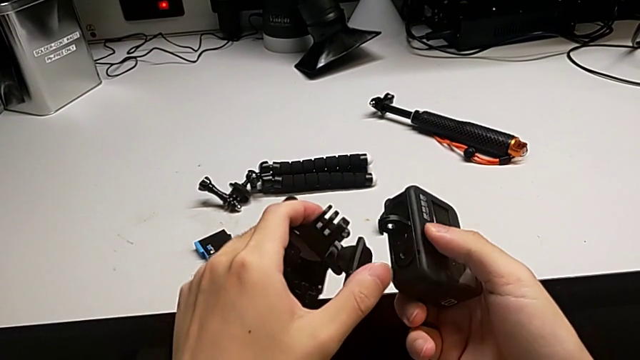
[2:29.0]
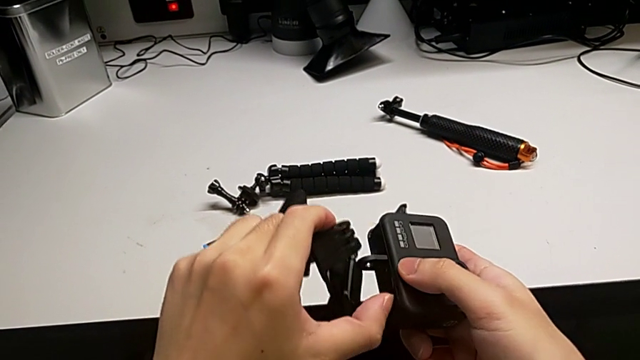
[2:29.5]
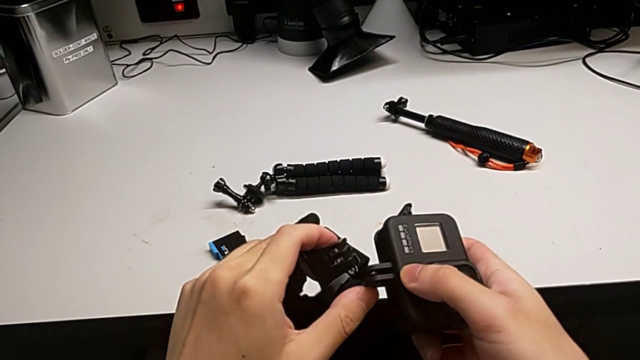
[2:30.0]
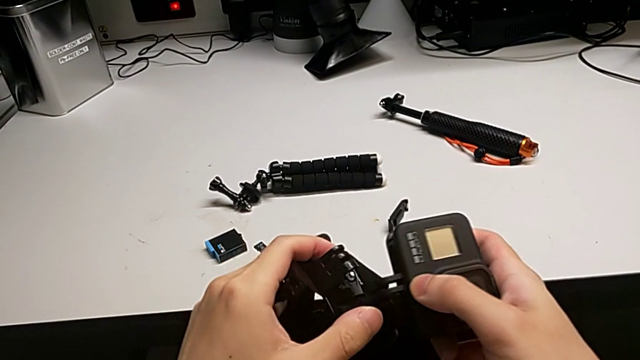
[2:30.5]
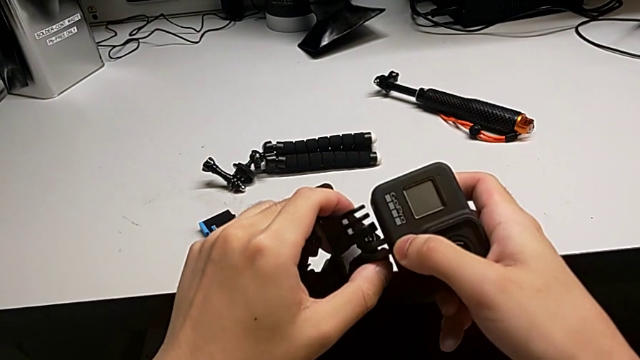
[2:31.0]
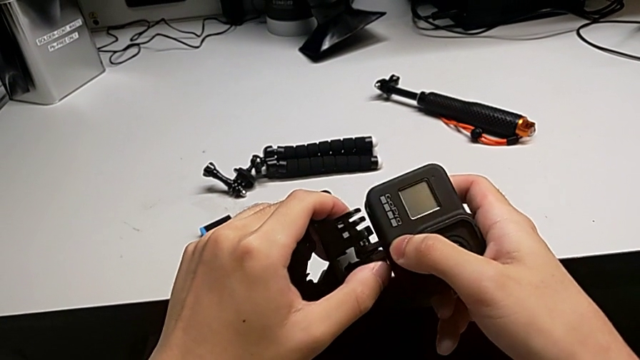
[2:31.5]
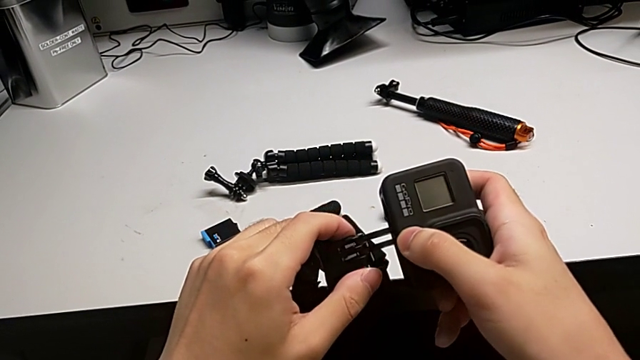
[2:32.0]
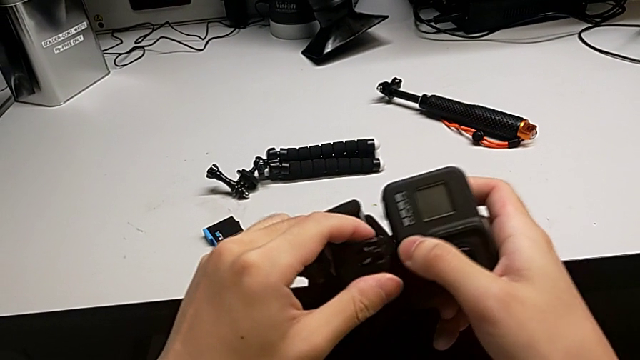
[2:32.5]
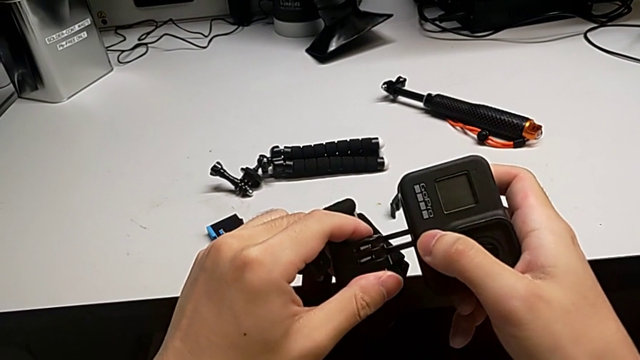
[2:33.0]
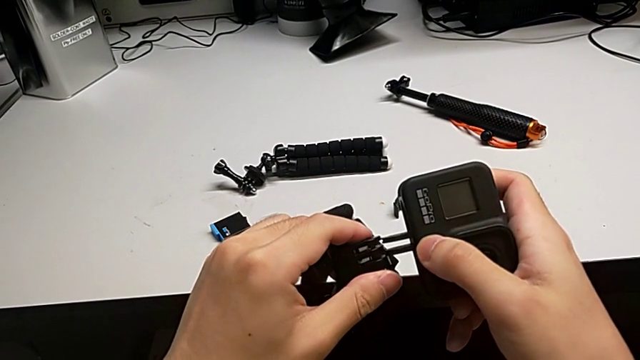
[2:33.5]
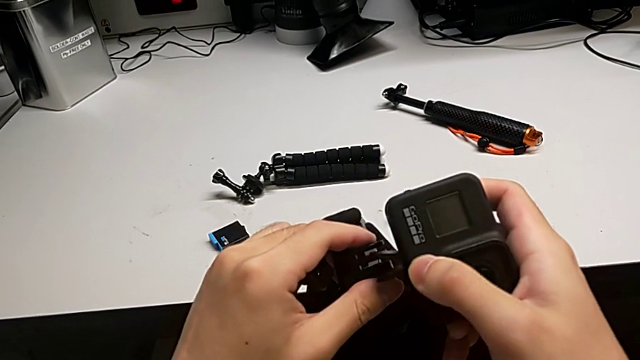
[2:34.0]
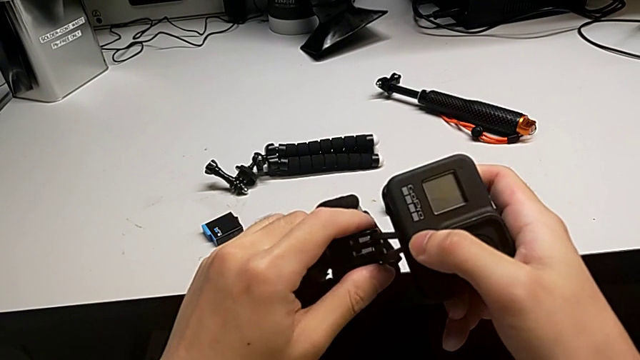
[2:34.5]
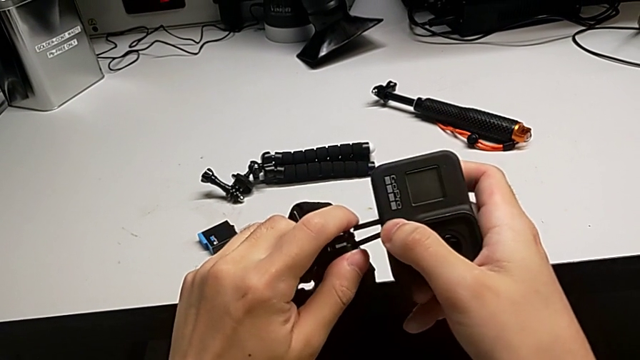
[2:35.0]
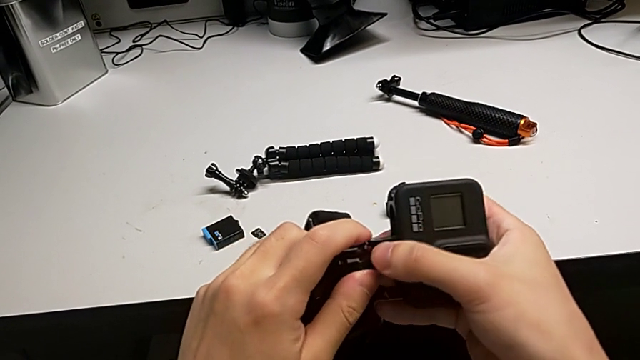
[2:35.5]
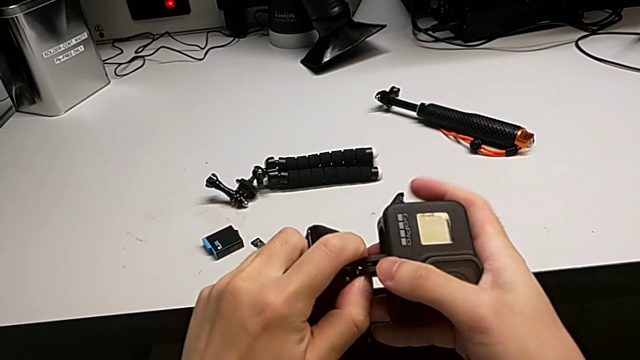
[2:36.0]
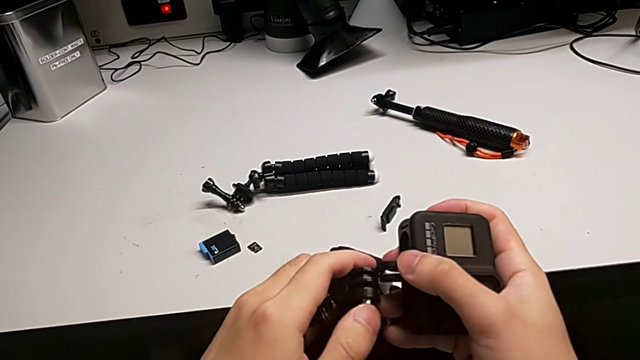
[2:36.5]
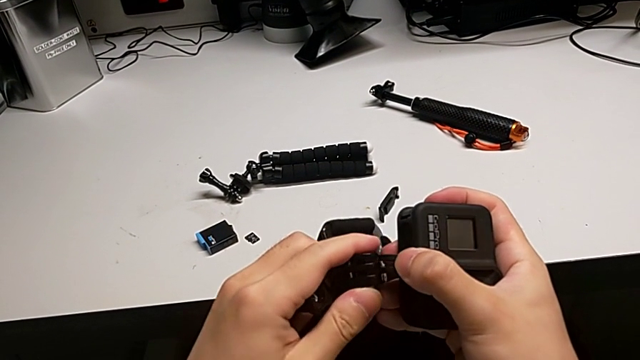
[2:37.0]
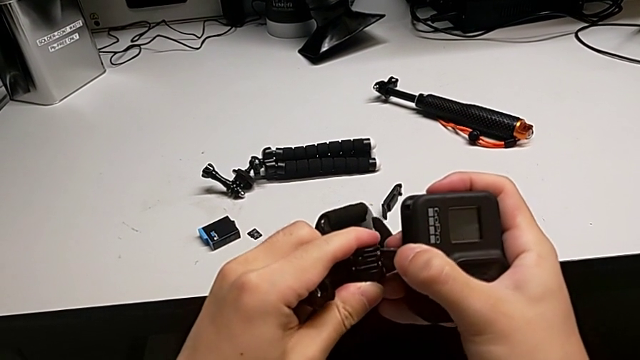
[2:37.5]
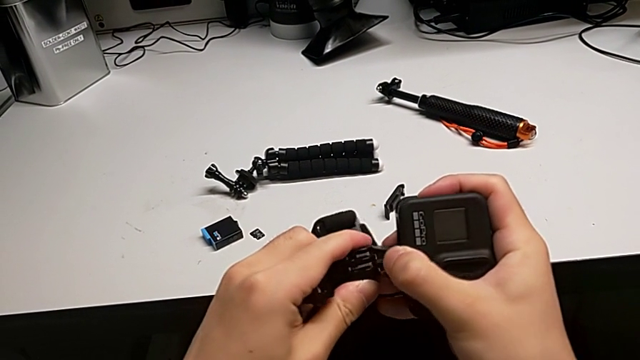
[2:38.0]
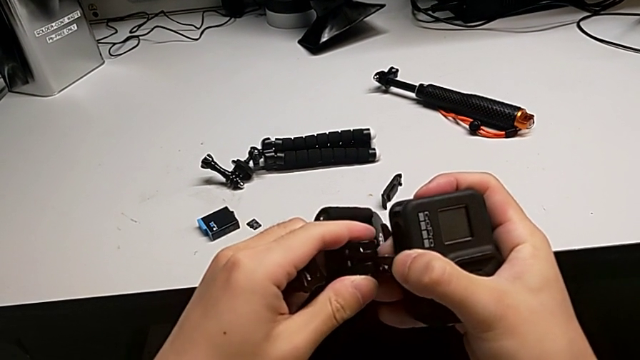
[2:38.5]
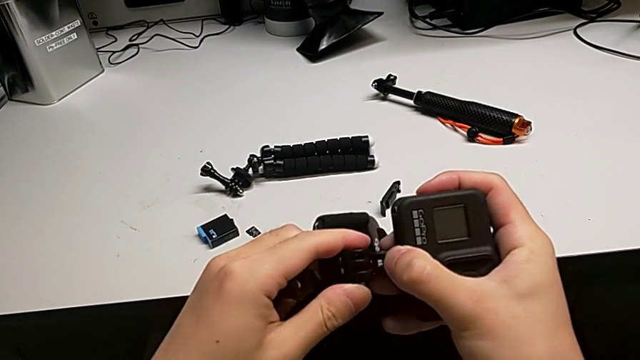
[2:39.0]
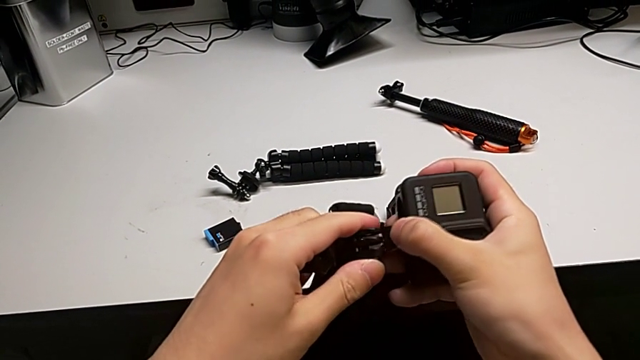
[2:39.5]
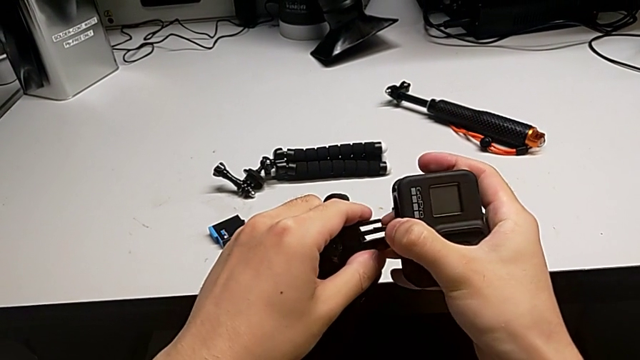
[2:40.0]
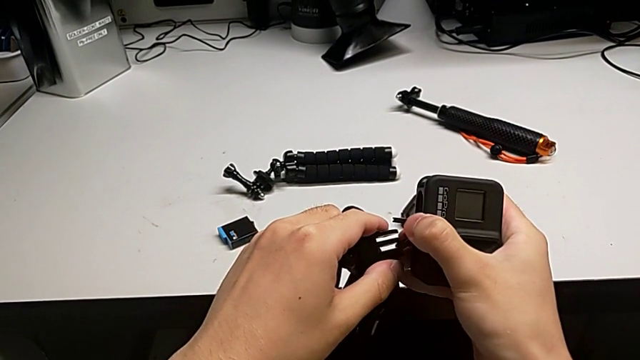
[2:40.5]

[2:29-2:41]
The camera wearer is assembling the strap onto the mount of the GoPro. They open the second mounting peg, wrongly insert the strap, inserting the wrong side of it, and wrongly insert the mounting peg, not pushing hard enough.

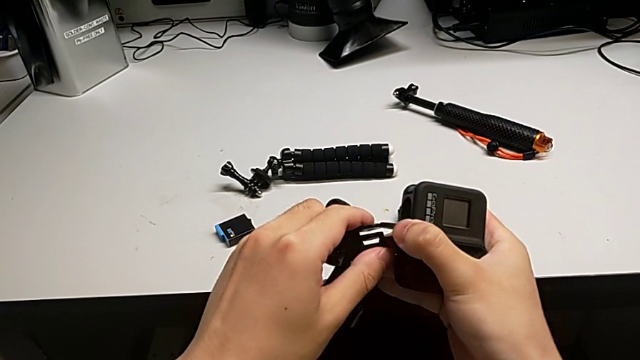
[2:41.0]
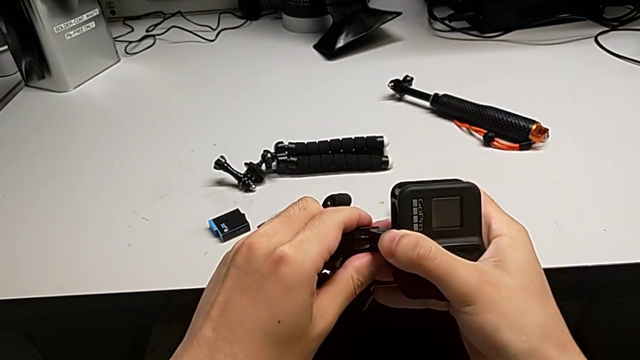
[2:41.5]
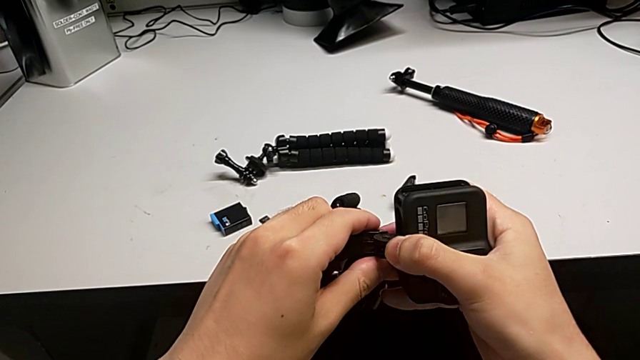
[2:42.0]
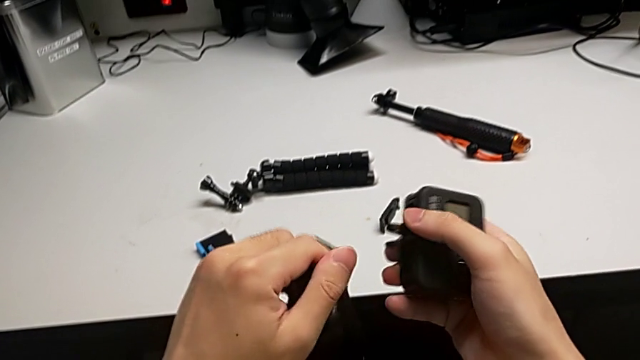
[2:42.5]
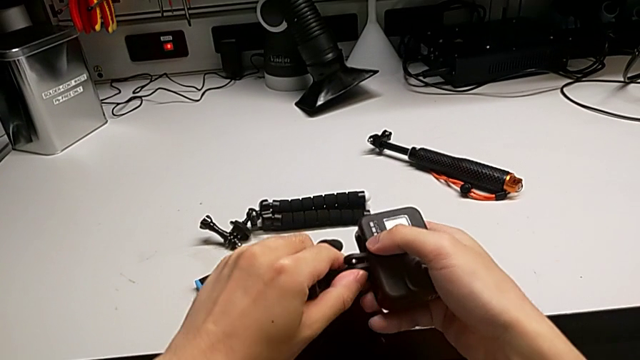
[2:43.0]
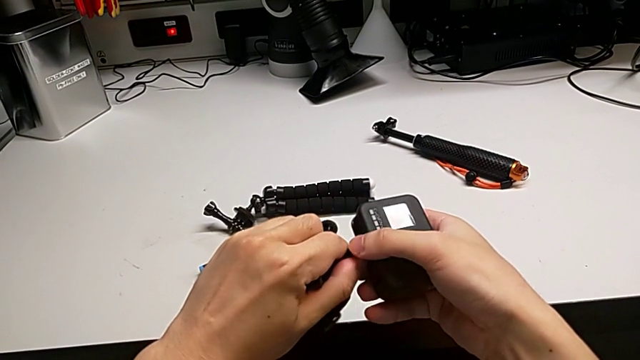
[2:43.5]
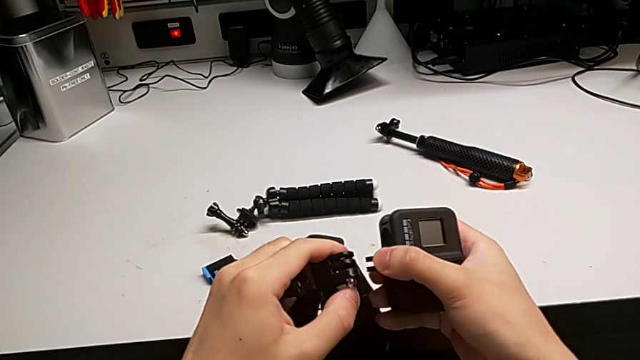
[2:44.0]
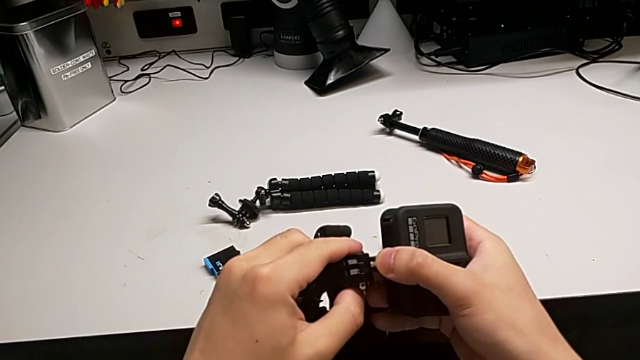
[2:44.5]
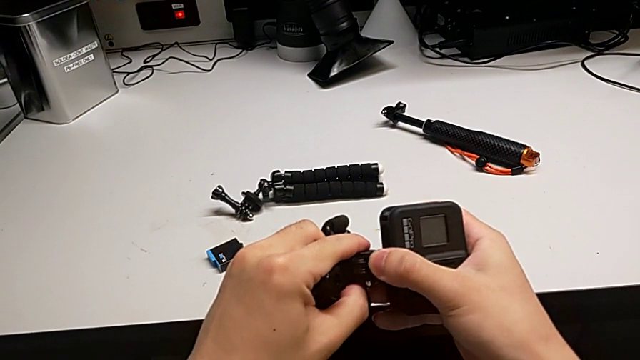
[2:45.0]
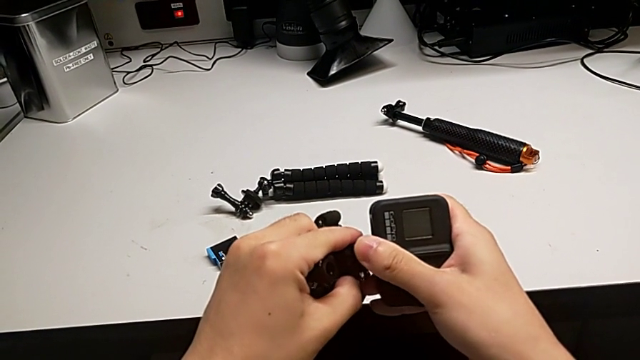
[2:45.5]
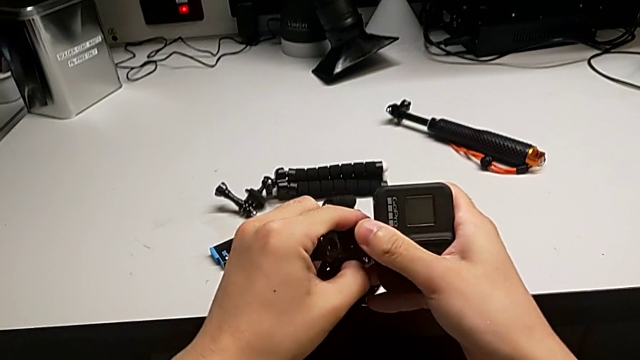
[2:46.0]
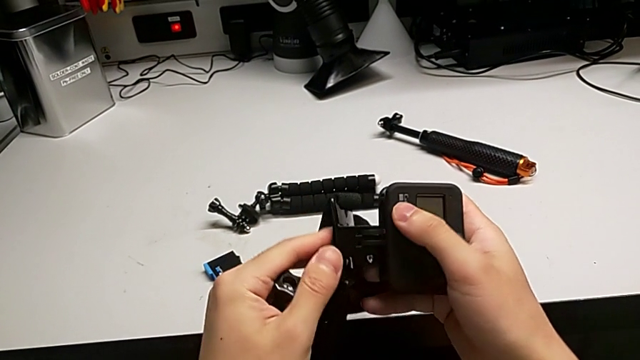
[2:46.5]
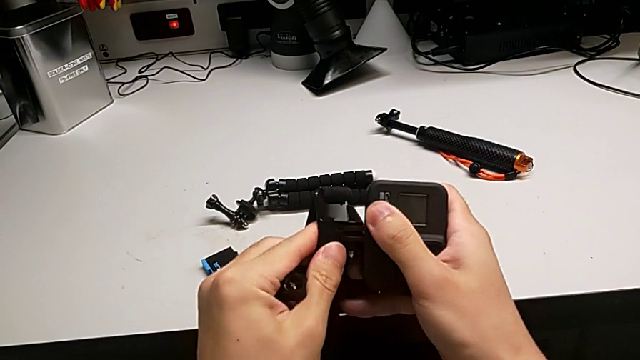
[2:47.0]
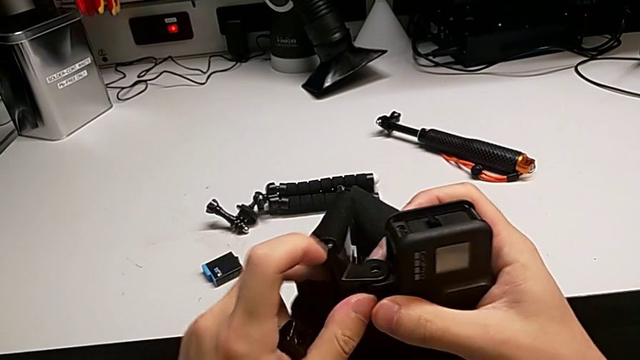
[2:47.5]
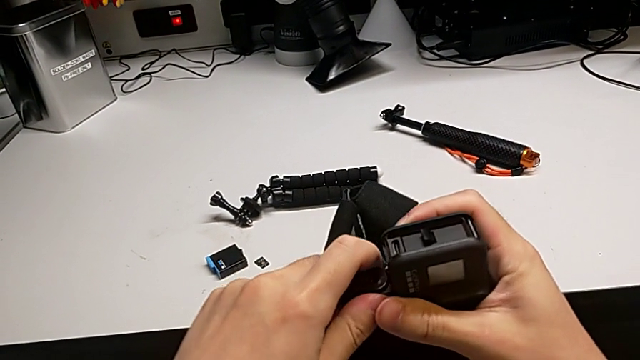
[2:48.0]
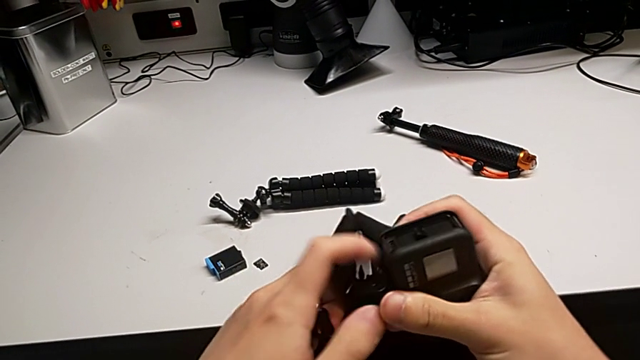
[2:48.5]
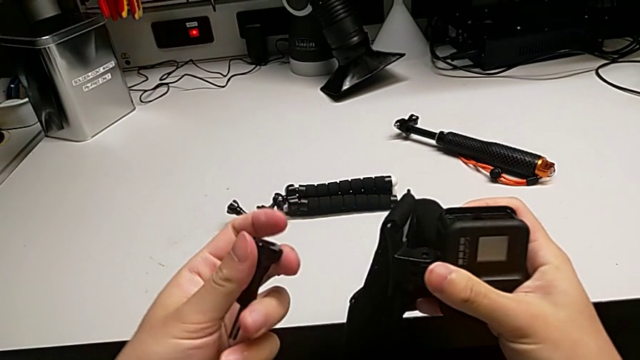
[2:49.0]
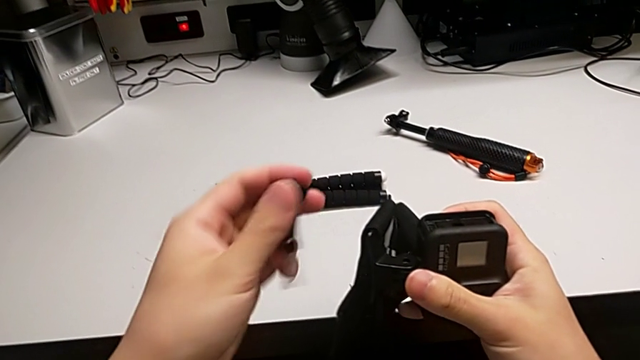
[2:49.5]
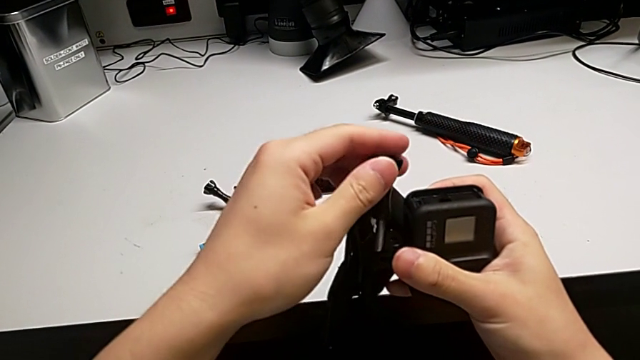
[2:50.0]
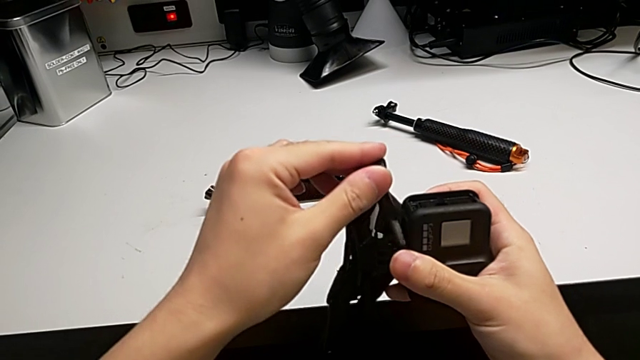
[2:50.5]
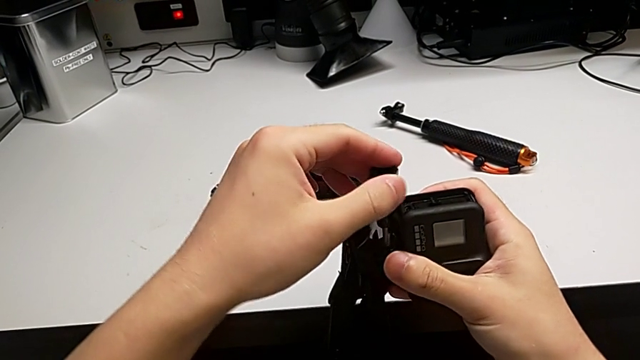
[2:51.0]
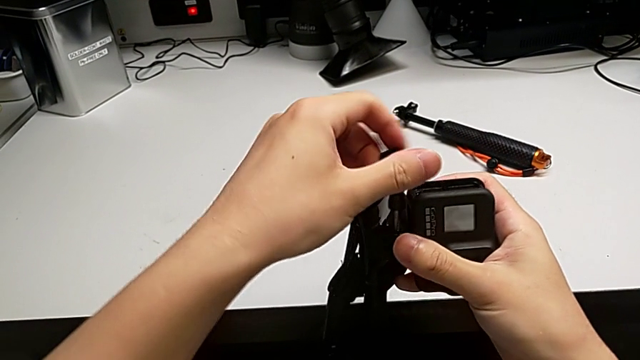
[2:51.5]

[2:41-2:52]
The camera wearer is assembling the strap onto the mount of the GoPro. They open the first mounting peg, insert the strap and begin to insert the screw.
